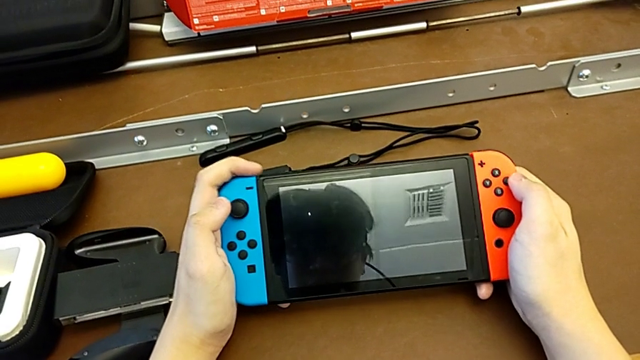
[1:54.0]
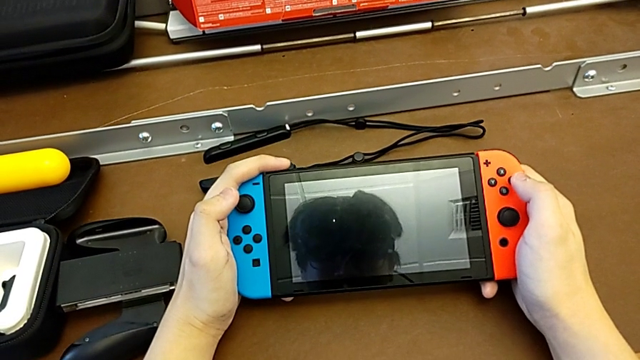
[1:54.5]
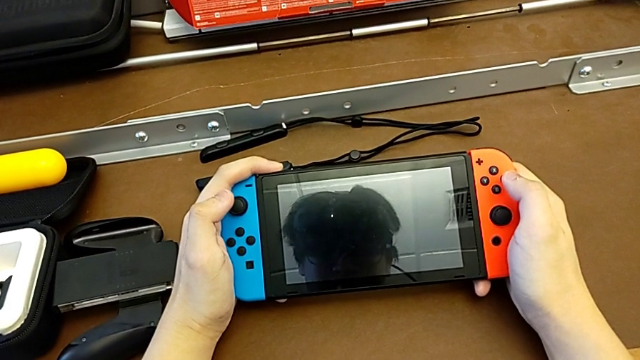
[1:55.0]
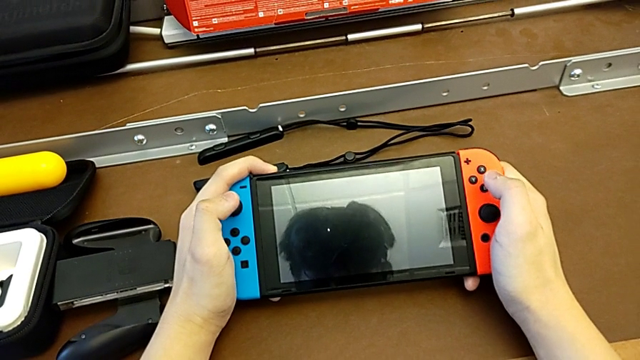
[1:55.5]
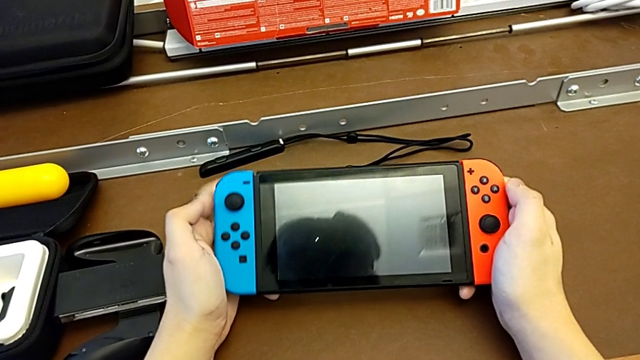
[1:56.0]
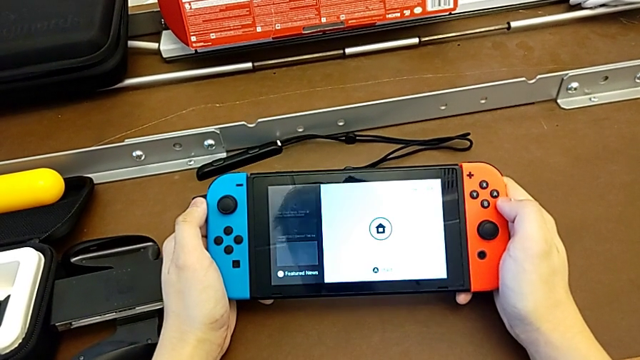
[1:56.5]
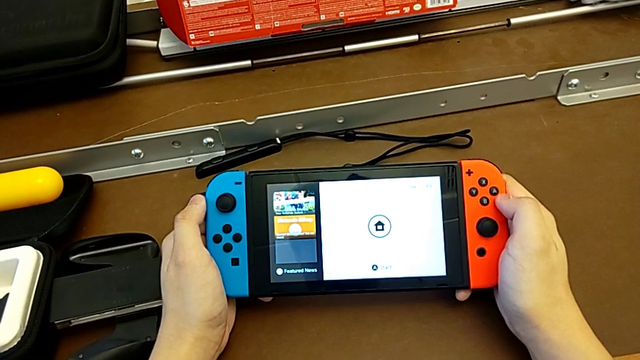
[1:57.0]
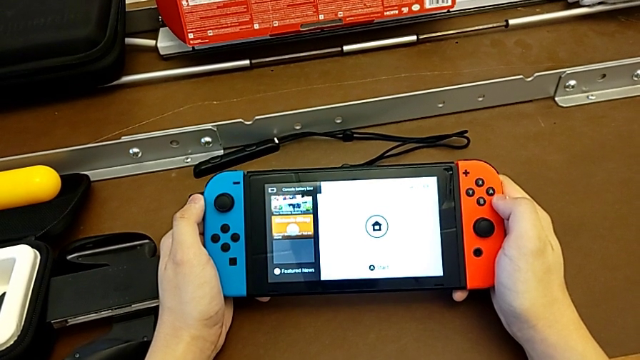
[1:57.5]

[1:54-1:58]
The camera wearer is turning on the Nintendo Switch. They press the button and turn on the Nintendo Switch.

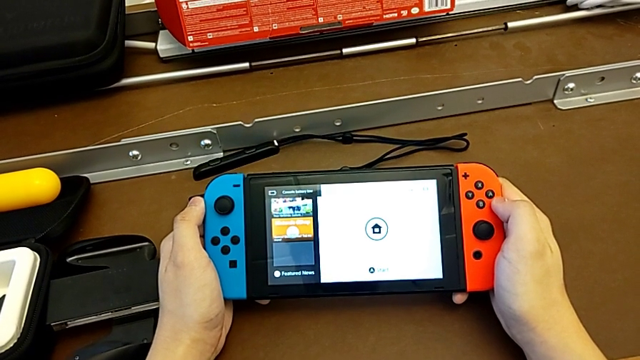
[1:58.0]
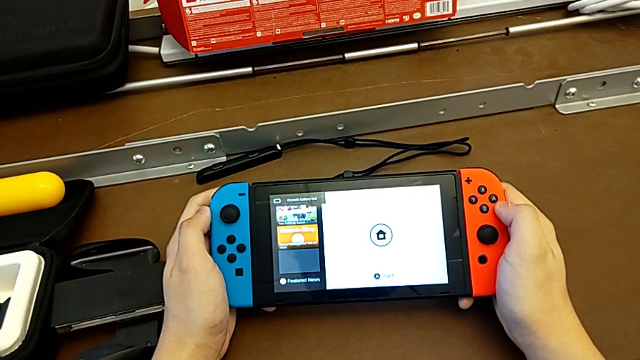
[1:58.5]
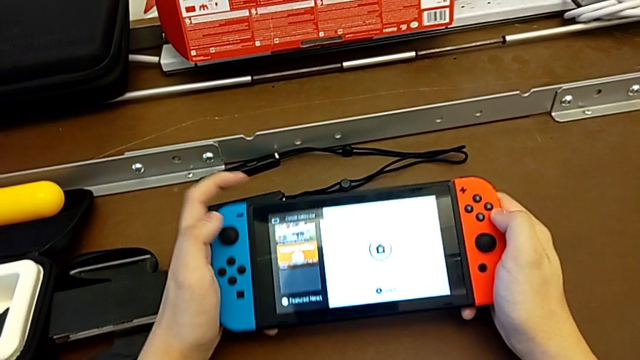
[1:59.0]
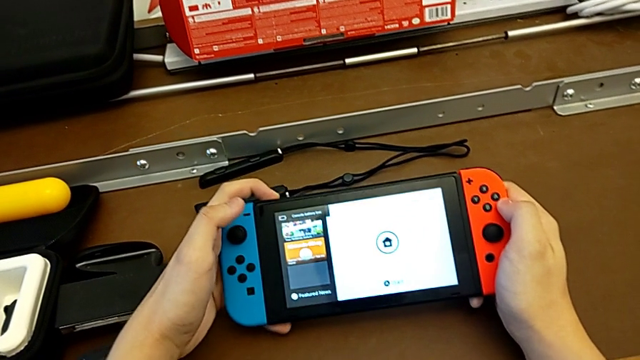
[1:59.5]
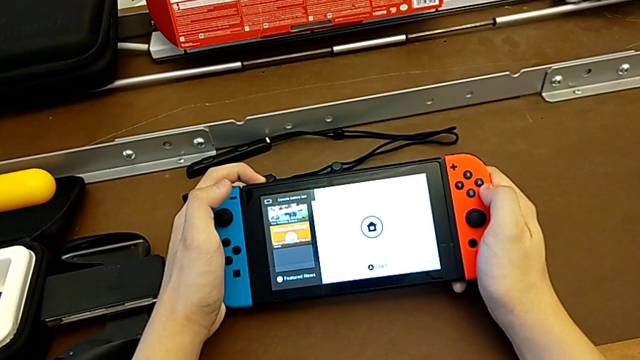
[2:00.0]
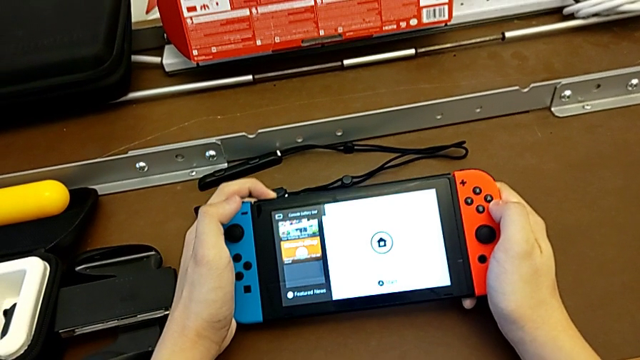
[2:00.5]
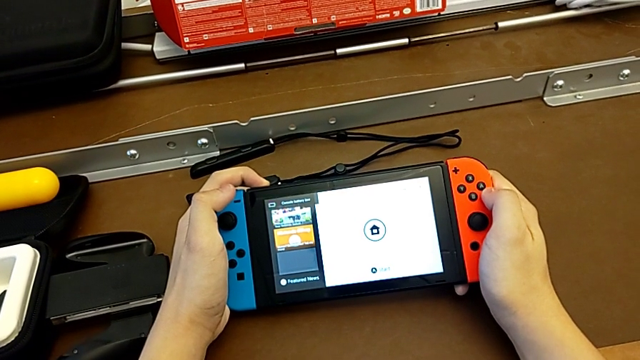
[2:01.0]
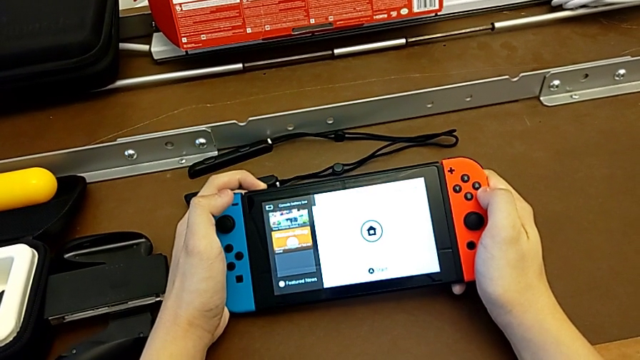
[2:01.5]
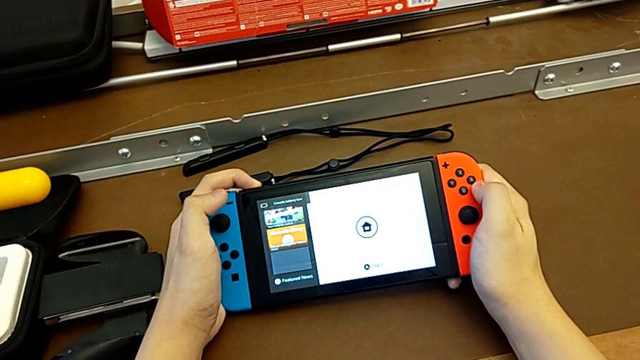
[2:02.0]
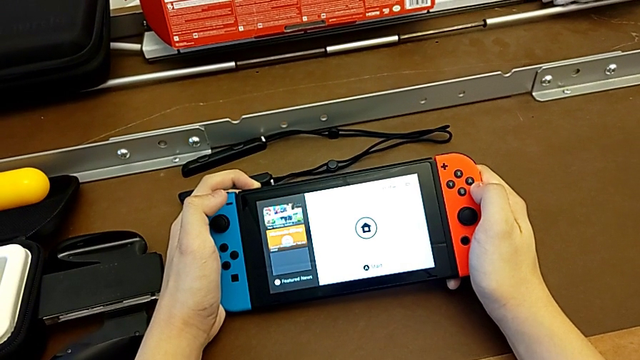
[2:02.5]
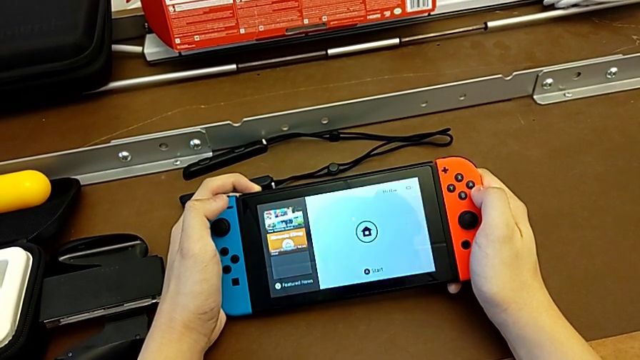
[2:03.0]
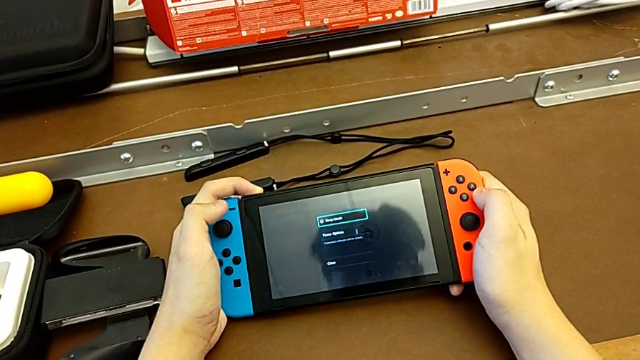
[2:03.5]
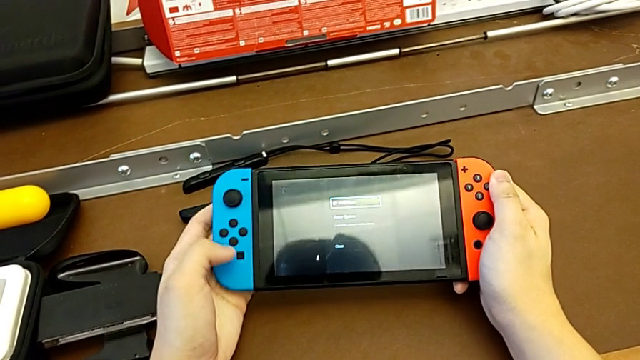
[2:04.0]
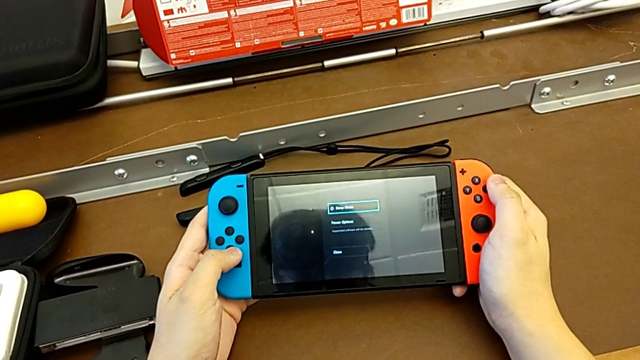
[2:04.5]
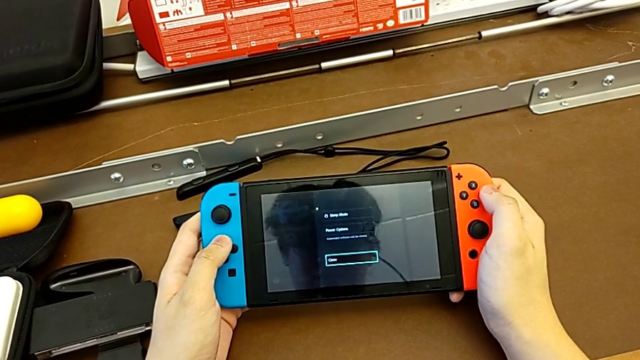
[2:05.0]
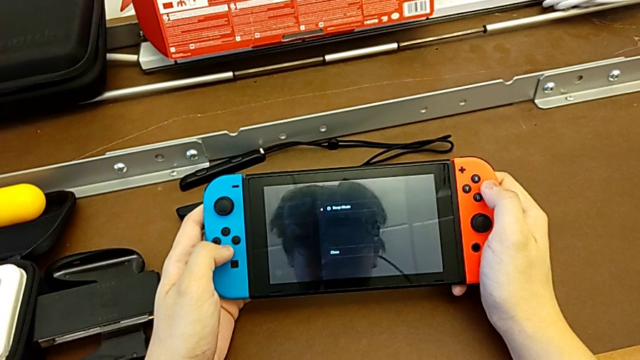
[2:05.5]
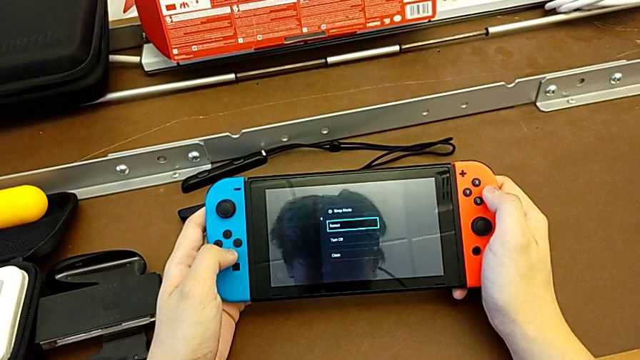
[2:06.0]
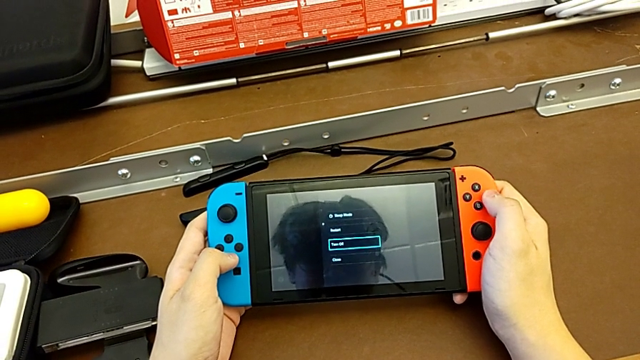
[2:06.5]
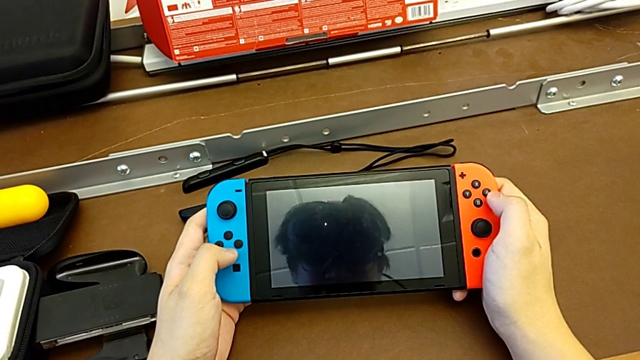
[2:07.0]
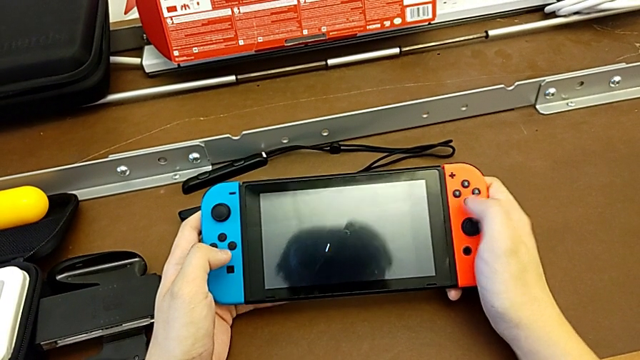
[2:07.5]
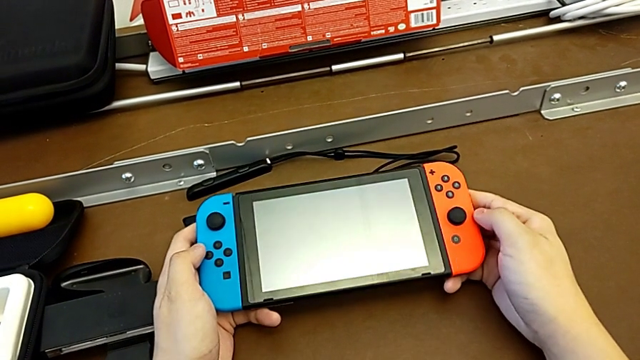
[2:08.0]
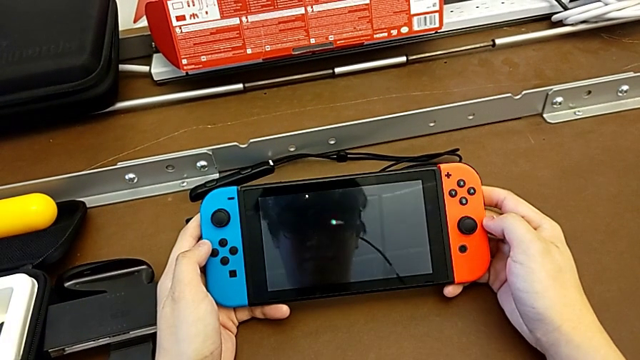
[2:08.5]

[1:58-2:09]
The camera wearer turns off the Nintendo Switch. They press the button and begin to turn off the Nintendo Switch.
